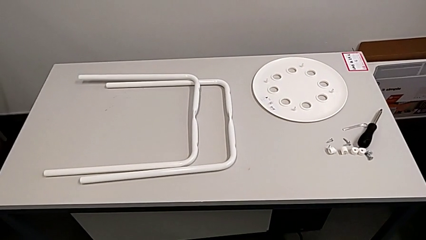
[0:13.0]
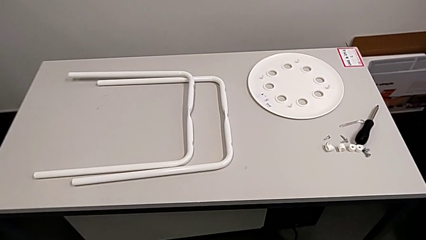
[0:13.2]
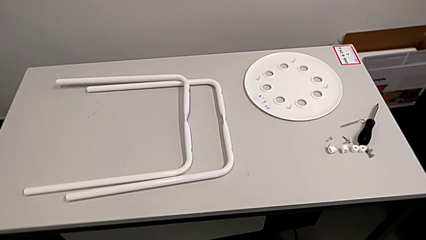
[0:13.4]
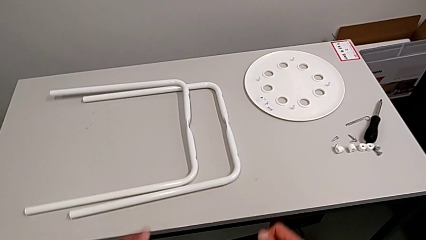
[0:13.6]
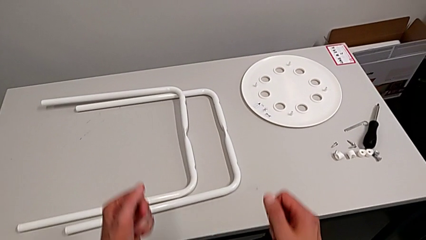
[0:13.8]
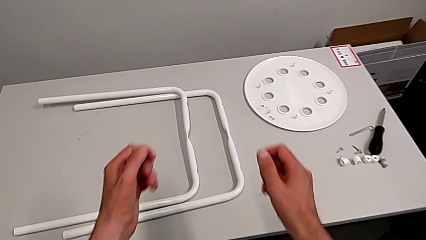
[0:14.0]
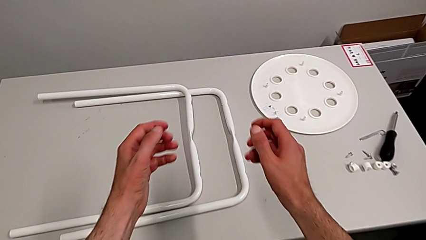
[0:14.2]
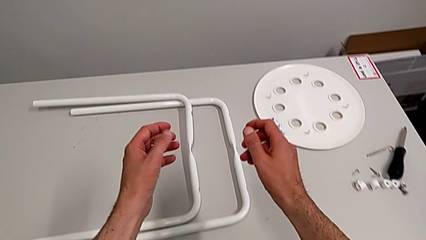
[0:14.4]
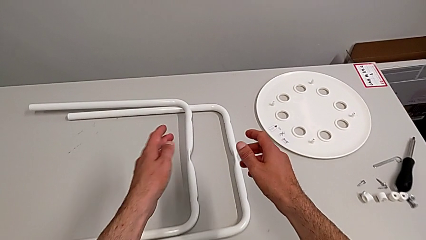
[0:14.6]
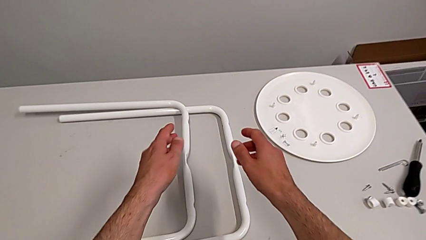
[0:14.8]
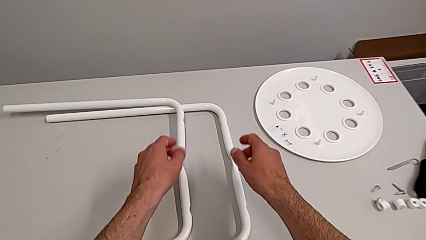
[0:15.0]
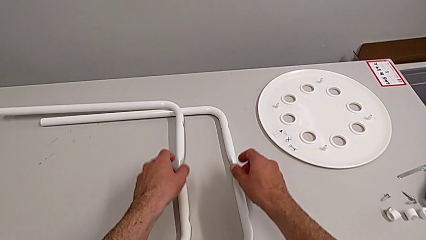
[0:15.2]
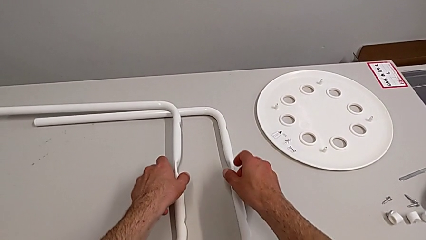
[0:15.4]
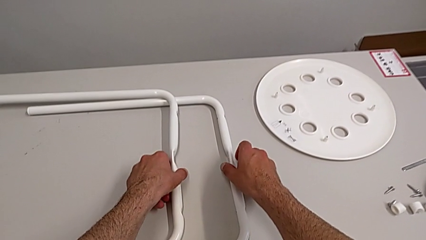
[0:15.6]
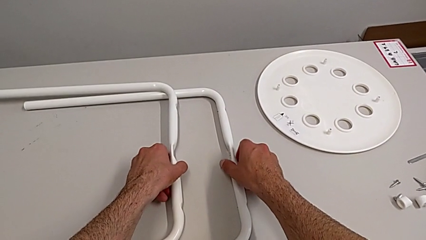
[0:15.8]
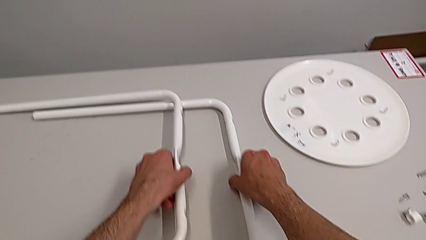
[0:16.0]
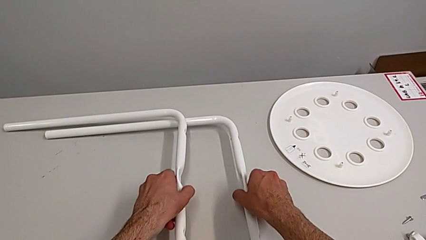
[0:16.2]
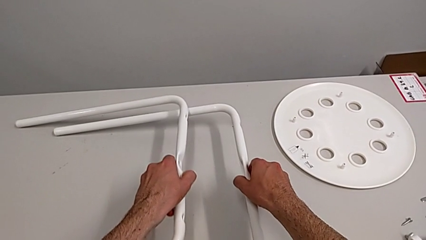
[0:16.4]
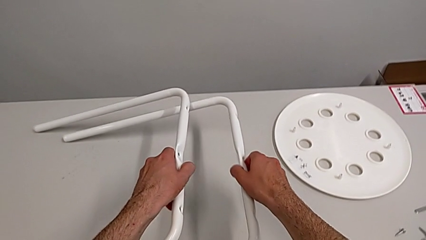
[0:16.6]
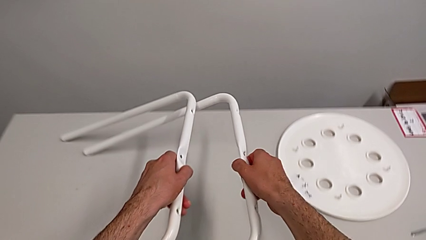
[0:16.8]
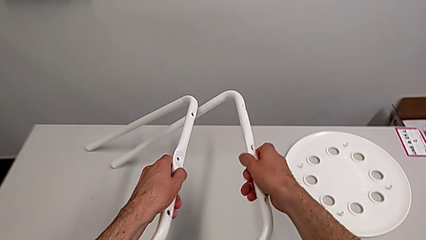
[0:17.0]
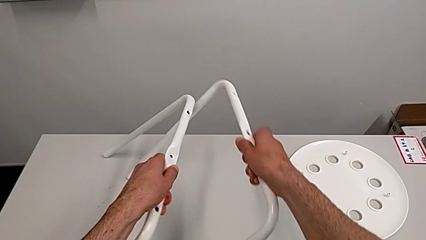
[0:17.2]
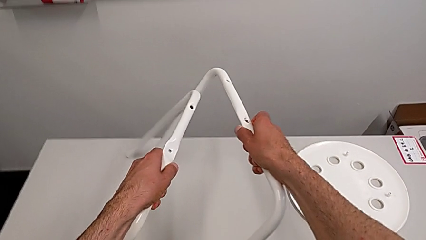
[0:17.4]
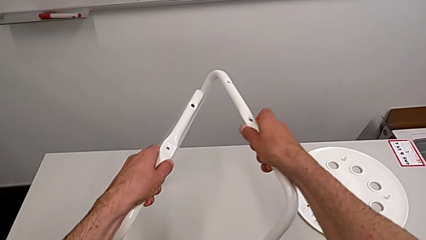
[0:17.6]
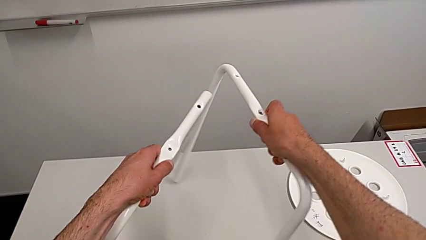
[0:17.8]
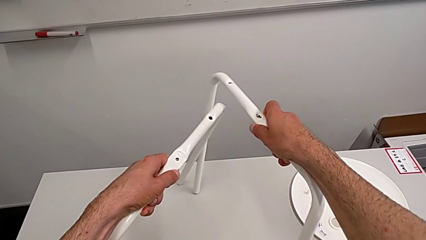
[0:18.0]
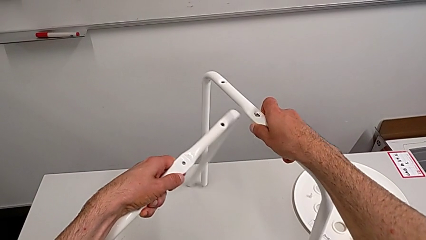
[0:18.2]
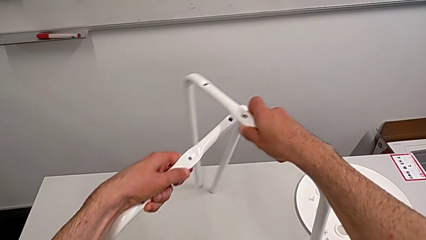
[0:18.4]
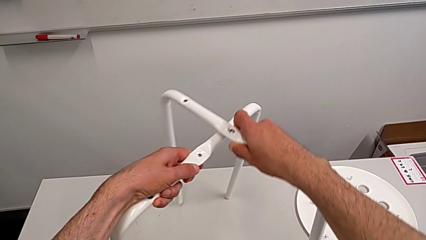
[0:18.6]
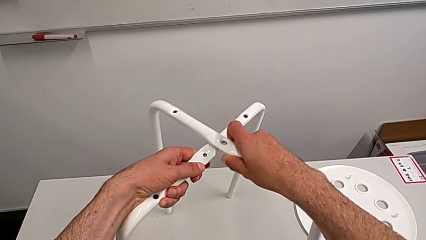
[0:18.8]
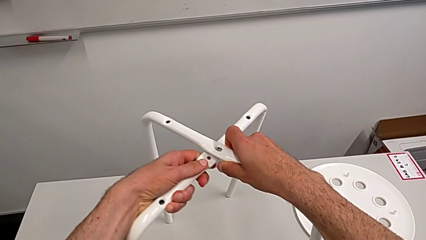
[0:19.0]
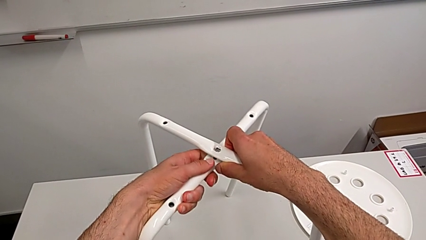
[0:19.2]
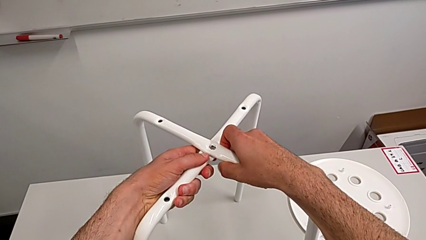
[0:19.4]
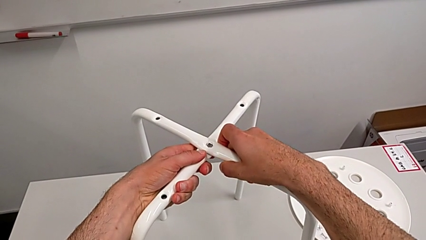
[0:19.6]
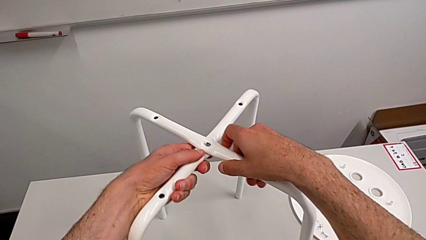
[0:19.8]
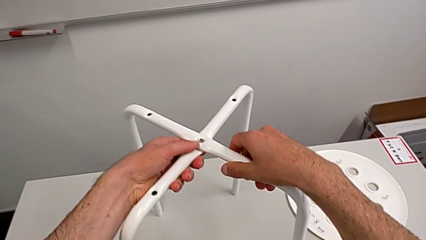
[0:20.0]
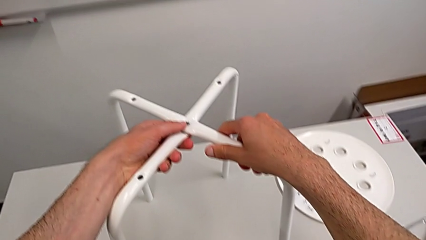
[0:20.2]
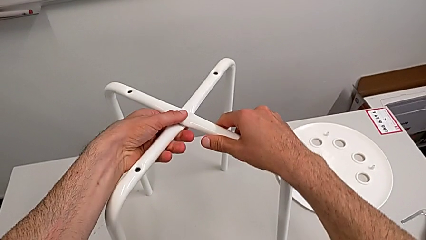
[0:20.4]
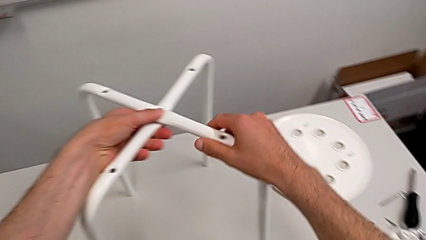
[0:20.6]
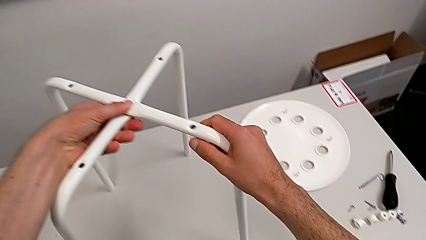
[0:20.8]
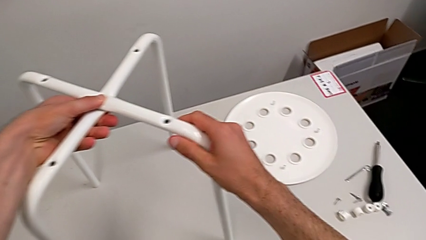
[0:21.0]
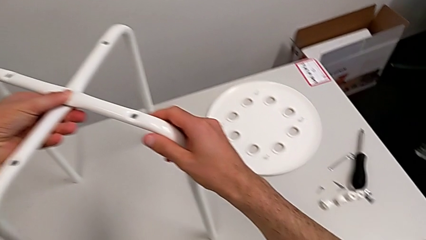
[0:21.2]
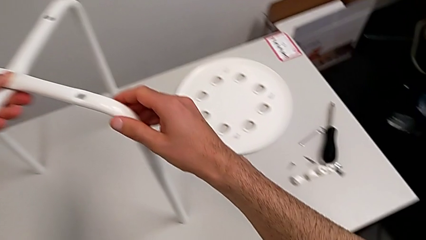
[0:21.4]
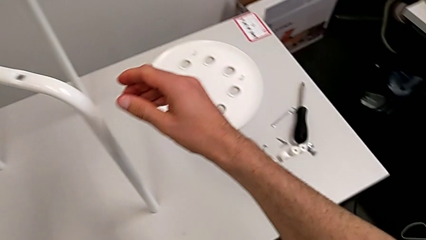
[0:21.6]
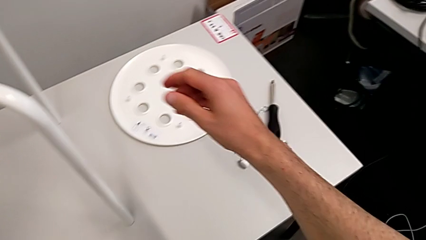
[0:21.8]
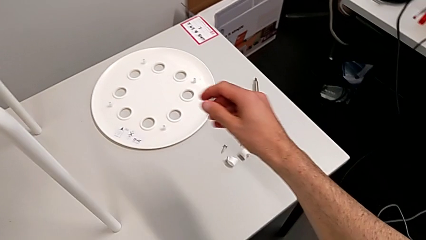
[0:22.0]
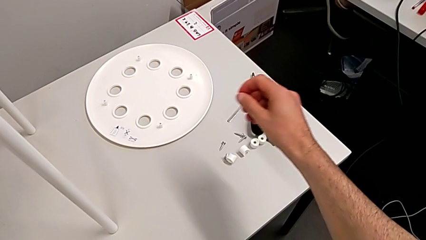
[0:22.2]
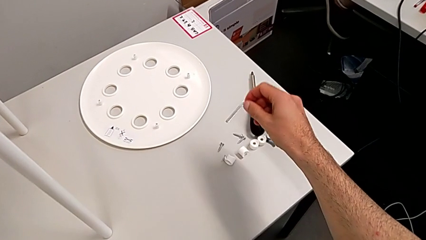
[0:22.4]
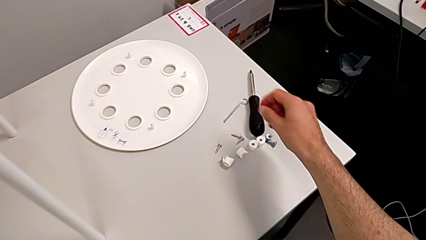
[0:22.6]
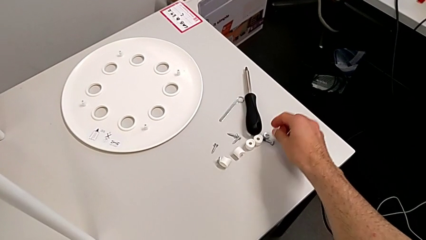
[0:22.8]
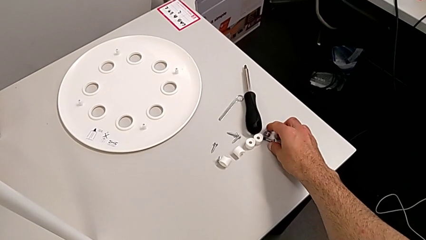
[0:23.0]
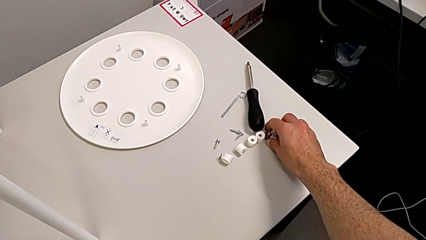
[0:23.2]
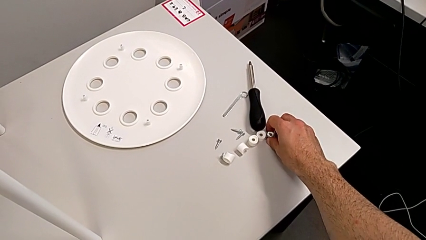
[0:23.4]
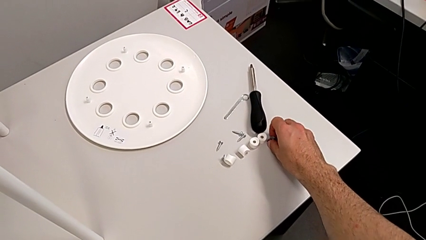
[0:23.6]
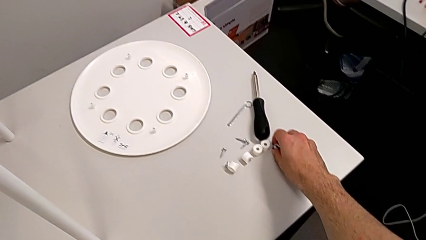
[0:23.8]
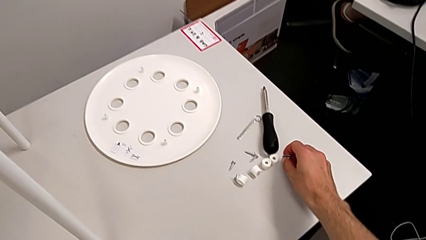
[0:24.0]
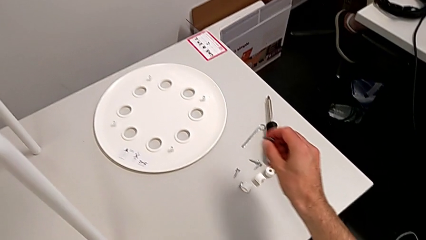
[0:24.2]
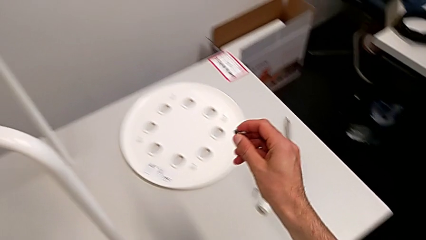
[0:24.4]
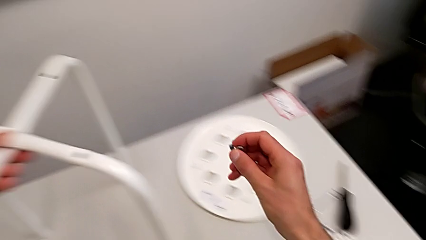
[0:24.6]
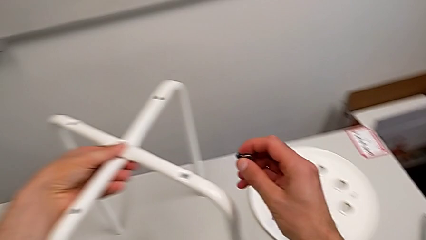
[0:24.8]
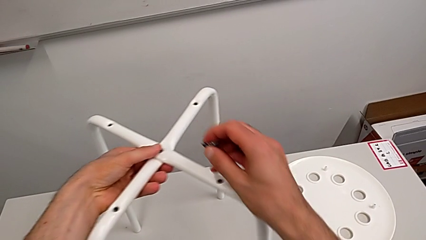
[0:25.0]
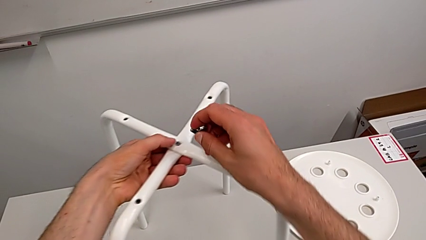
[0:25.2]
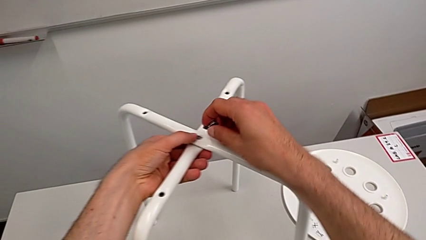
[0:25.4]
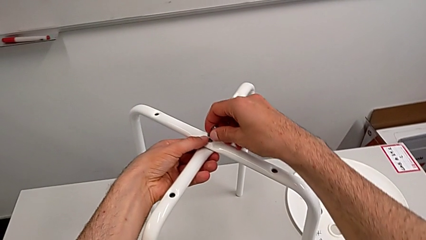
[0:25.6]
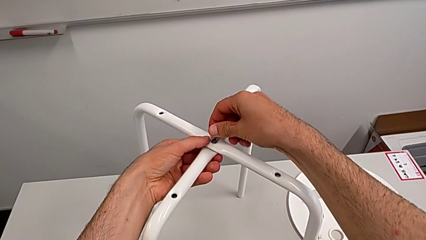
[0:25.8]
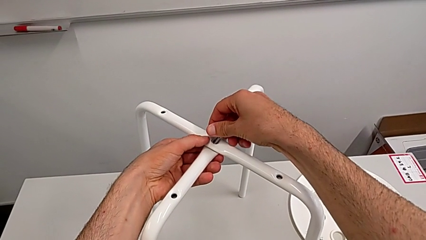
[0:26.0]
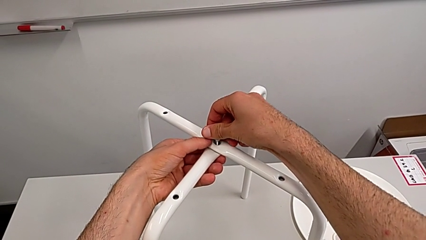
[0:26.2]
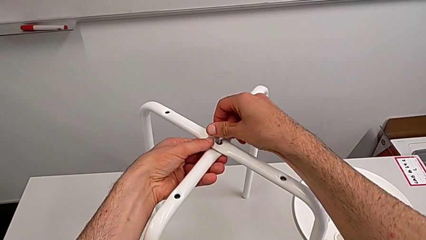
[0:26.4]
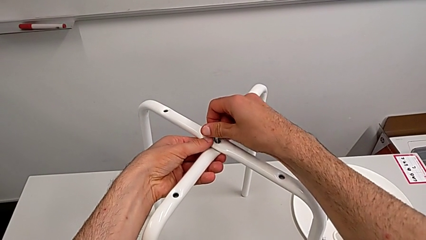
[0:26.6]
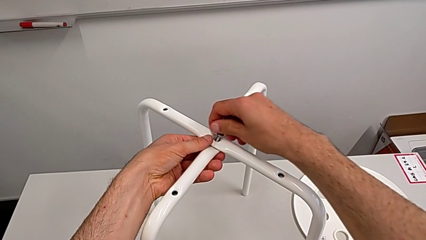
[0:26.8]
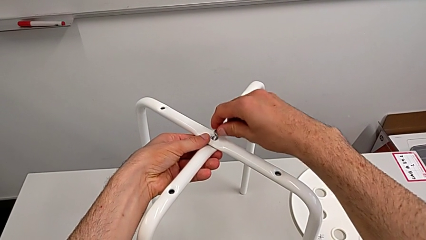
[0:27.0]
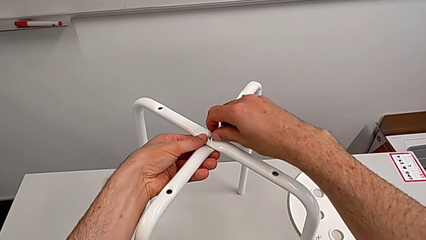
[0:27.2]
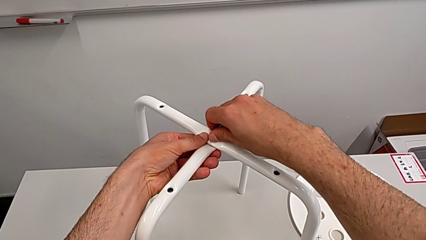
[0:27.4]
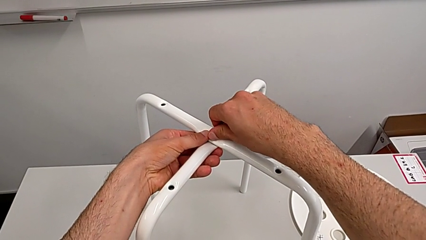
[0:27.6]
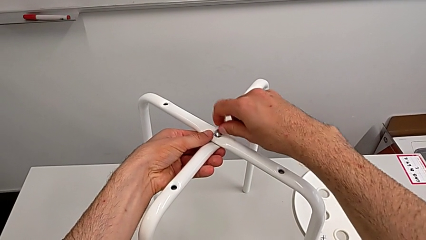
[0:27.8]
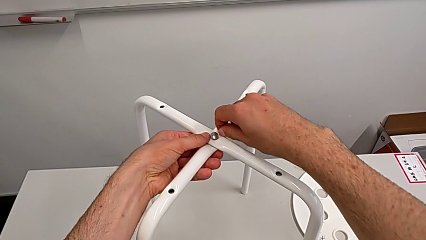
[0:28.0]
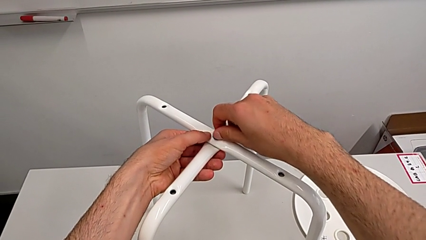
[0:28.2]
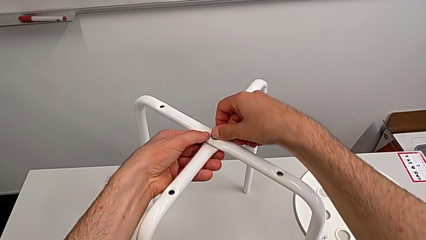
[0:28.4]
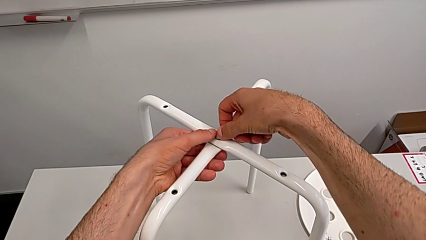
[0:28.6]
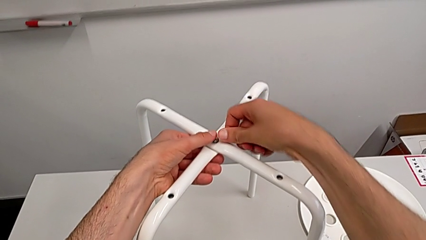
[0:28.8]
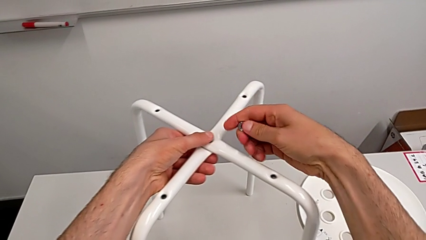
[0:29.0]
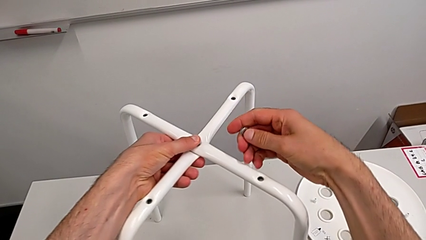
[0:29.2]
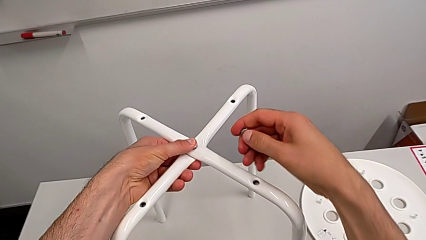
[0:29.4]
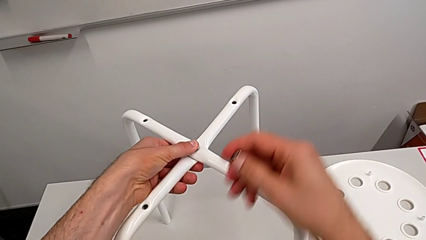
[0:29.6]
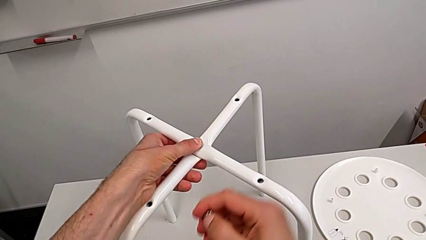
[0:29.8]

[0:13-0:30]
The camera wearer is screwing the legs. They approach the leg, grab it with the right hand, grab it with the left hand, lift it with the left hand, lift it, align it and hold it. They approach the hex nut, grab it, grab the bolt, lift the hex nut, lift the bolt and insert it.
